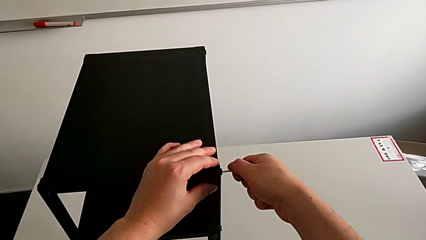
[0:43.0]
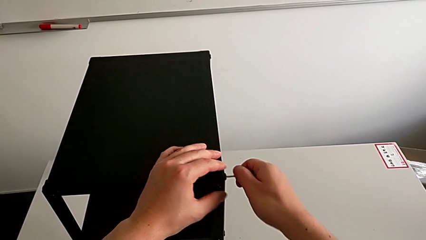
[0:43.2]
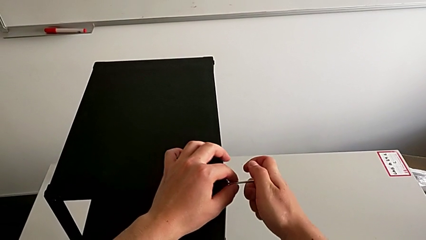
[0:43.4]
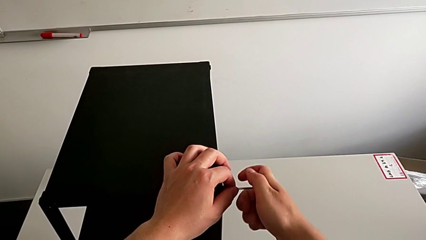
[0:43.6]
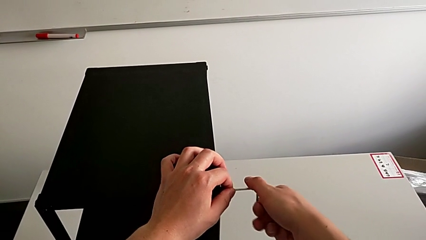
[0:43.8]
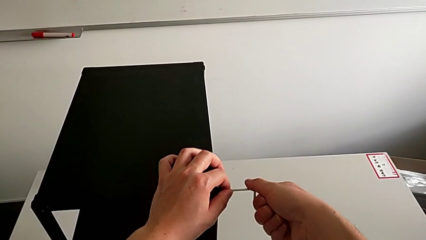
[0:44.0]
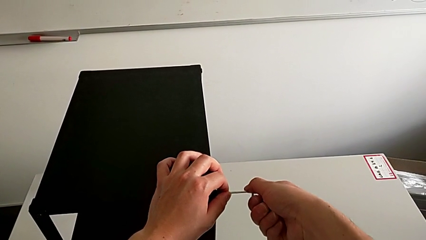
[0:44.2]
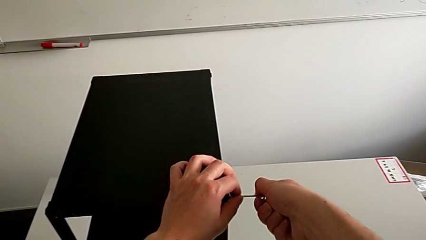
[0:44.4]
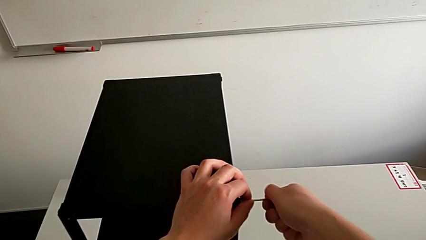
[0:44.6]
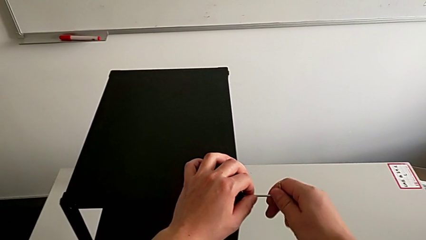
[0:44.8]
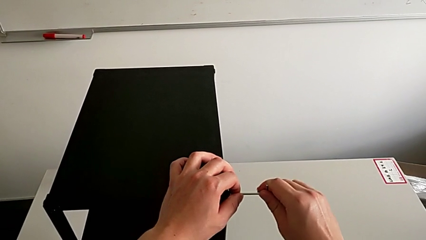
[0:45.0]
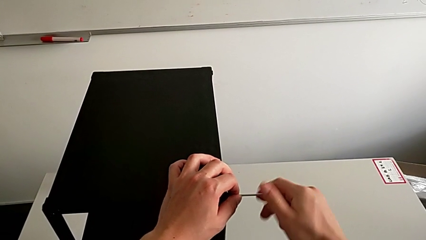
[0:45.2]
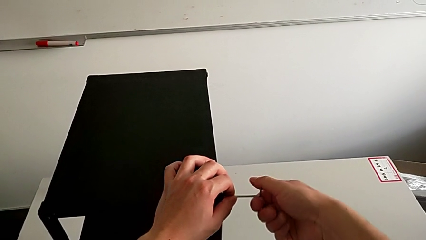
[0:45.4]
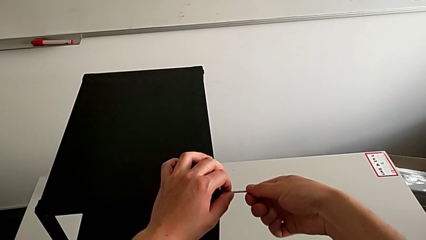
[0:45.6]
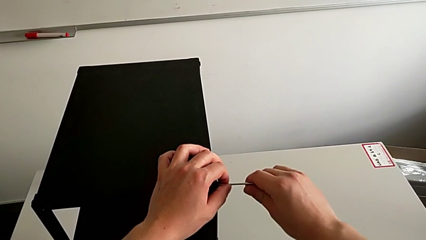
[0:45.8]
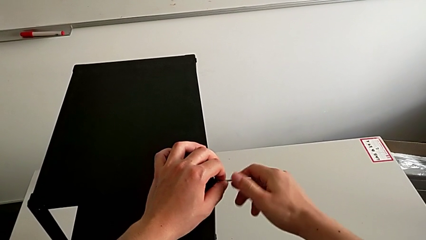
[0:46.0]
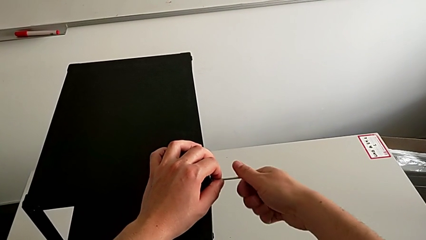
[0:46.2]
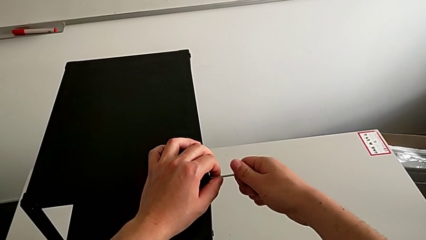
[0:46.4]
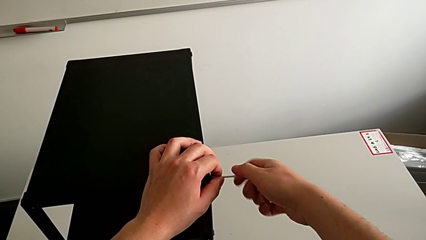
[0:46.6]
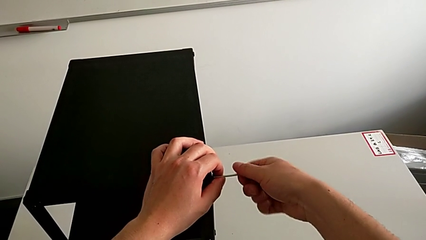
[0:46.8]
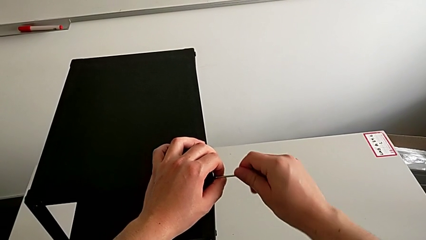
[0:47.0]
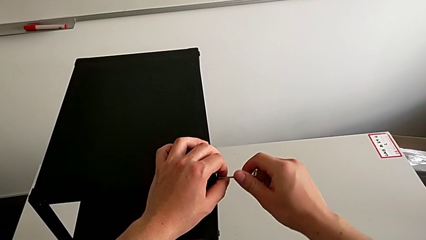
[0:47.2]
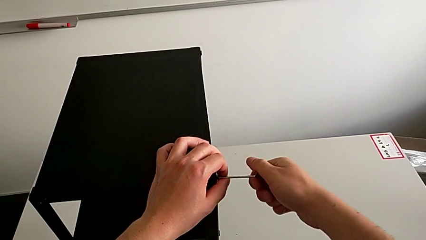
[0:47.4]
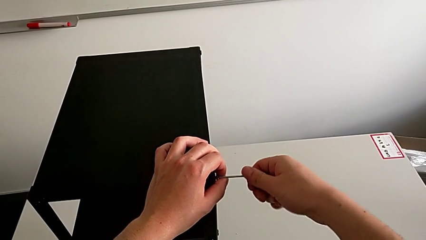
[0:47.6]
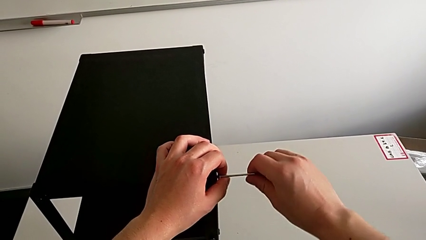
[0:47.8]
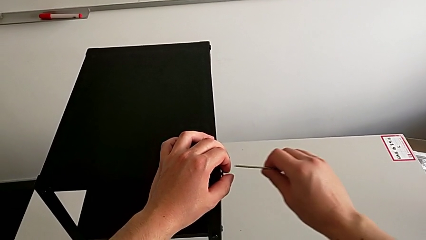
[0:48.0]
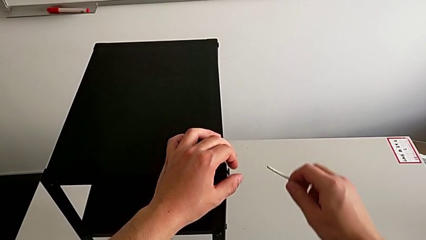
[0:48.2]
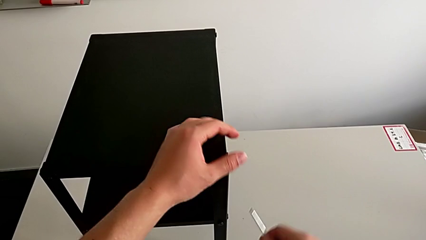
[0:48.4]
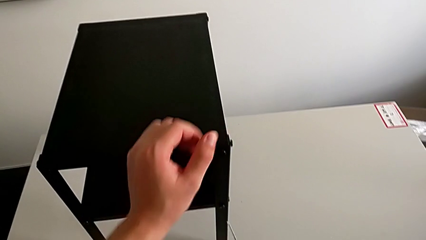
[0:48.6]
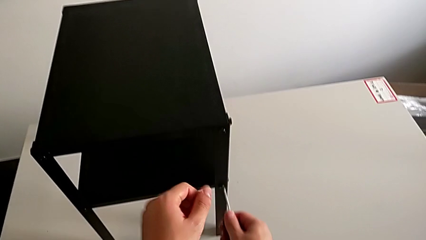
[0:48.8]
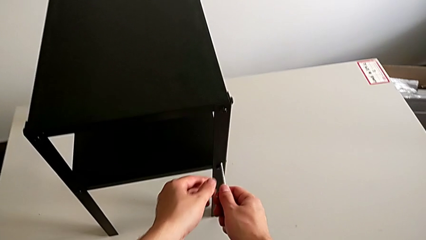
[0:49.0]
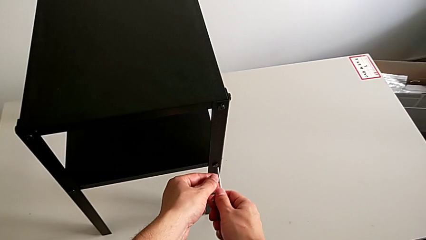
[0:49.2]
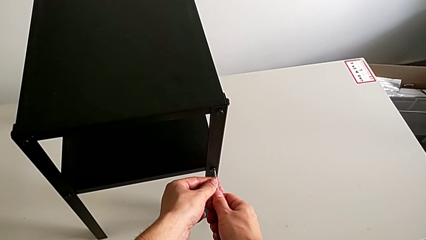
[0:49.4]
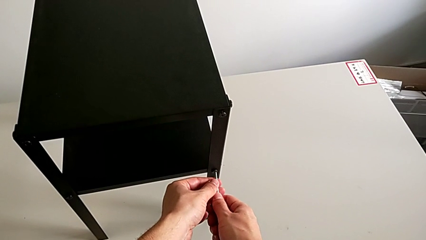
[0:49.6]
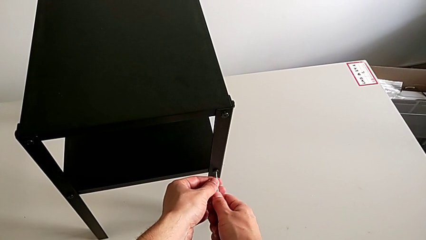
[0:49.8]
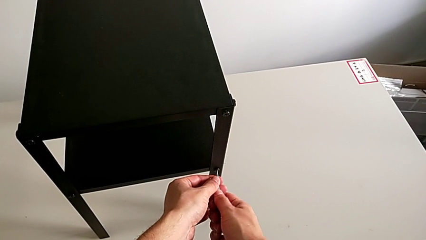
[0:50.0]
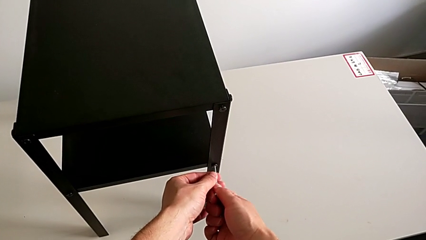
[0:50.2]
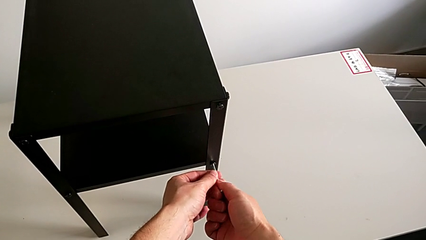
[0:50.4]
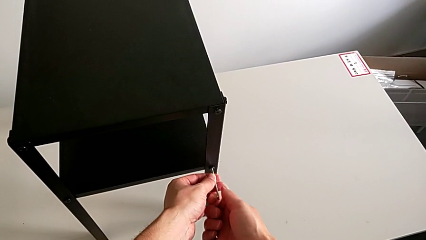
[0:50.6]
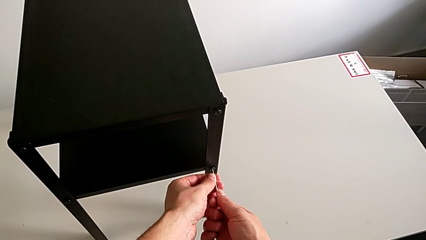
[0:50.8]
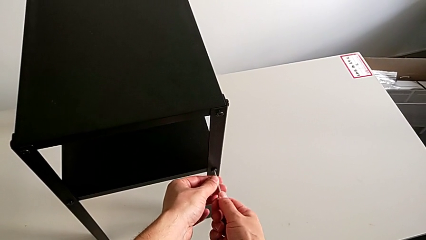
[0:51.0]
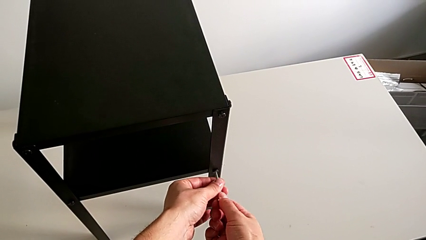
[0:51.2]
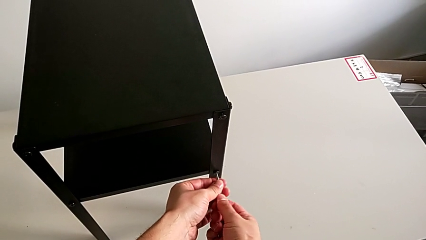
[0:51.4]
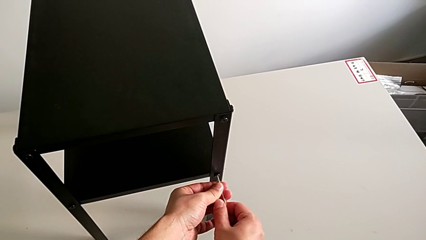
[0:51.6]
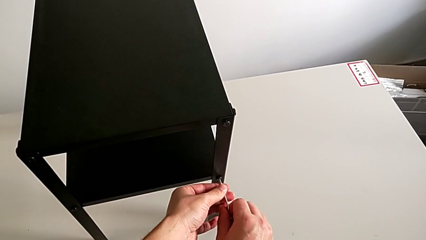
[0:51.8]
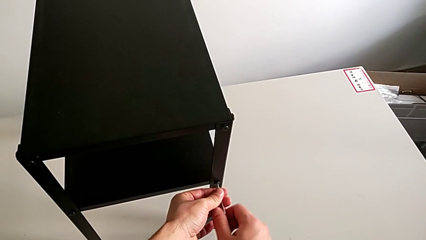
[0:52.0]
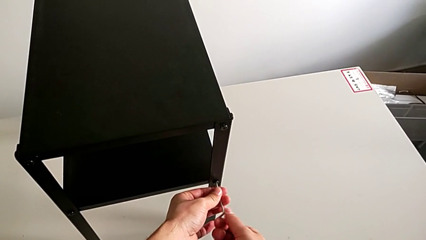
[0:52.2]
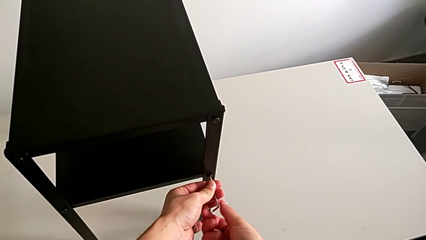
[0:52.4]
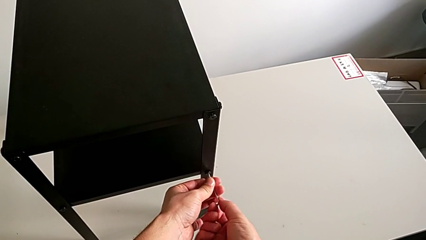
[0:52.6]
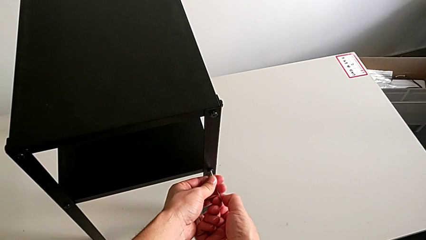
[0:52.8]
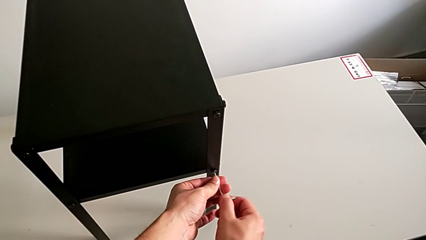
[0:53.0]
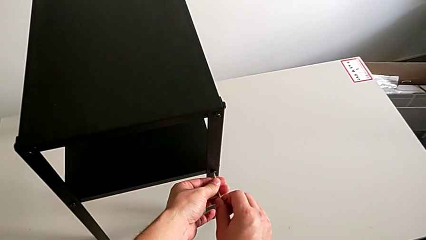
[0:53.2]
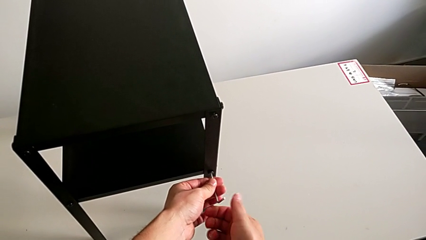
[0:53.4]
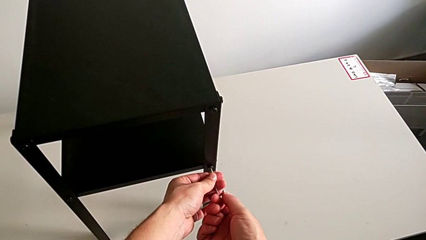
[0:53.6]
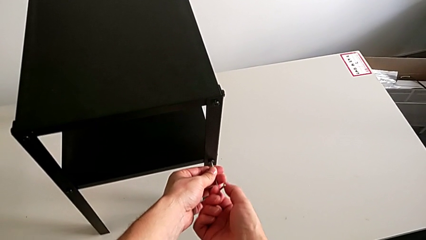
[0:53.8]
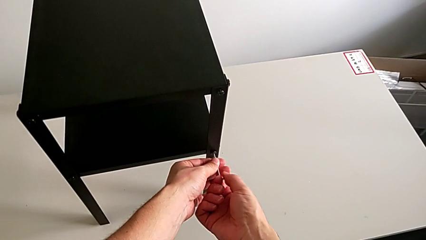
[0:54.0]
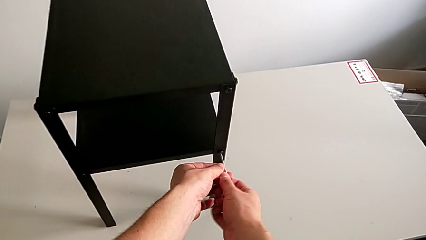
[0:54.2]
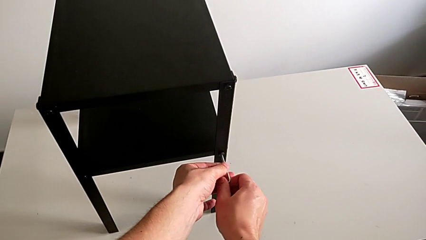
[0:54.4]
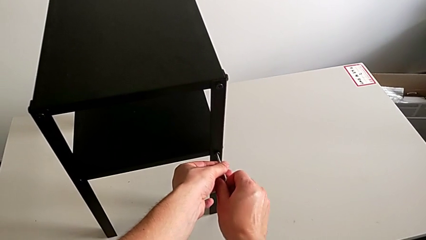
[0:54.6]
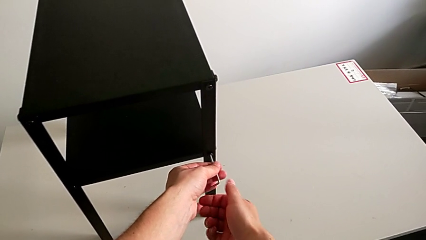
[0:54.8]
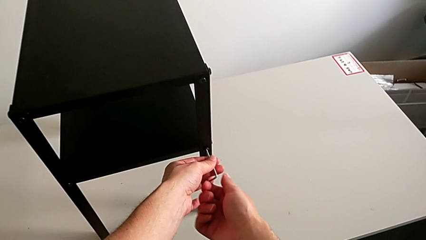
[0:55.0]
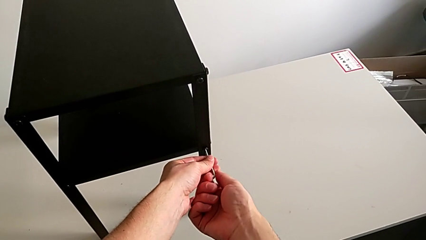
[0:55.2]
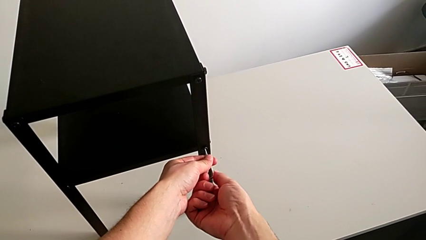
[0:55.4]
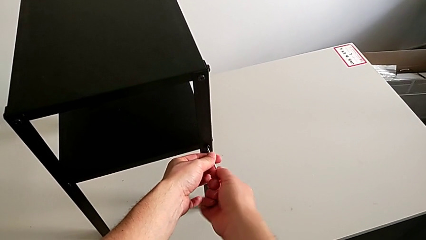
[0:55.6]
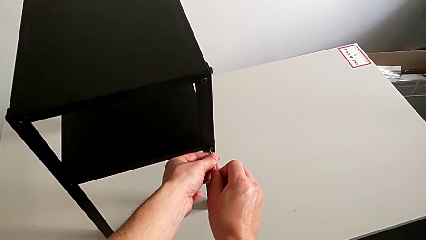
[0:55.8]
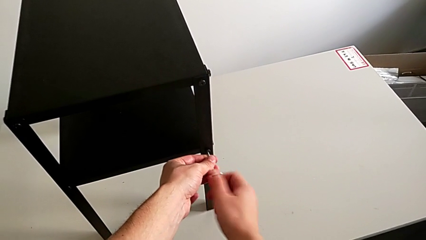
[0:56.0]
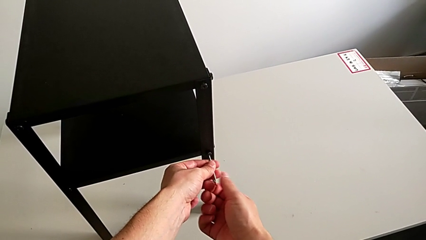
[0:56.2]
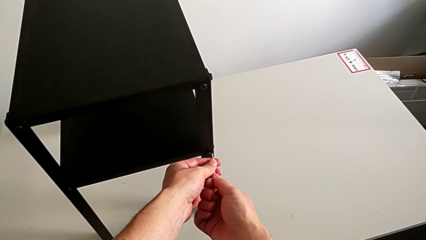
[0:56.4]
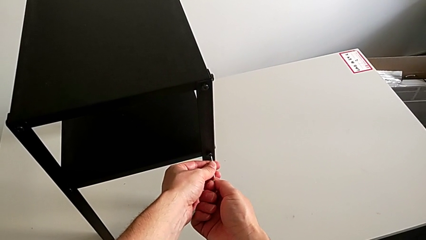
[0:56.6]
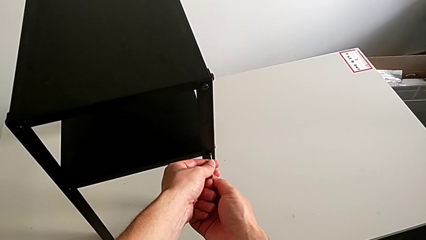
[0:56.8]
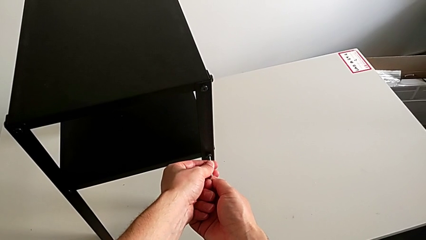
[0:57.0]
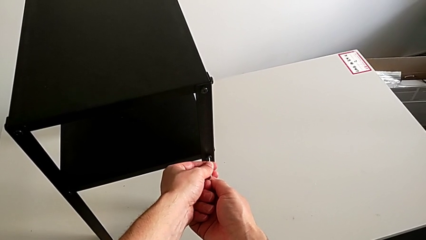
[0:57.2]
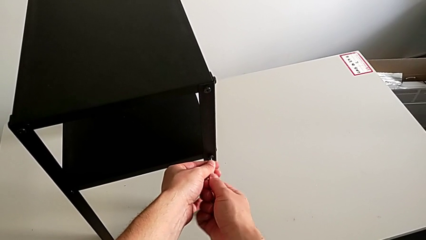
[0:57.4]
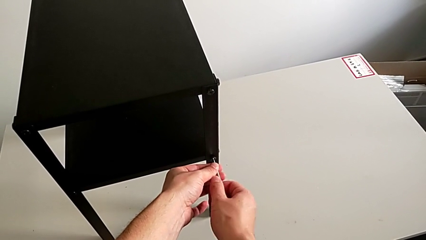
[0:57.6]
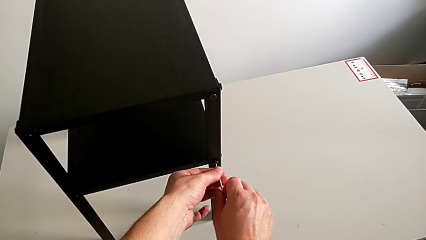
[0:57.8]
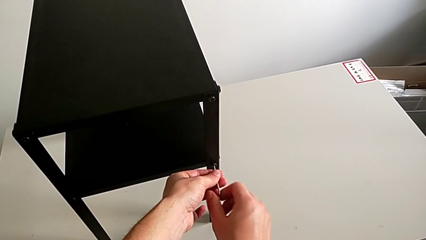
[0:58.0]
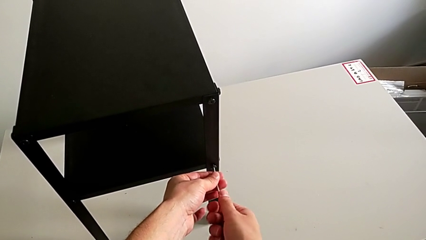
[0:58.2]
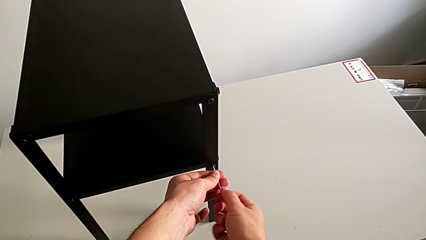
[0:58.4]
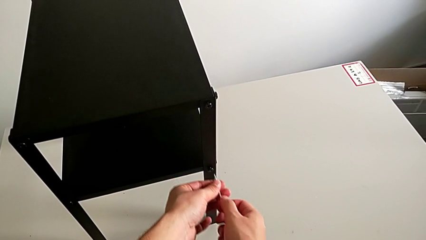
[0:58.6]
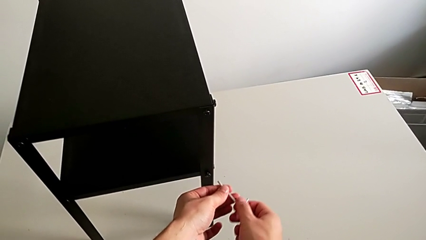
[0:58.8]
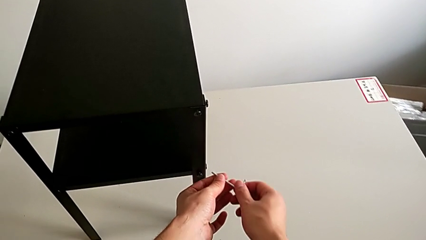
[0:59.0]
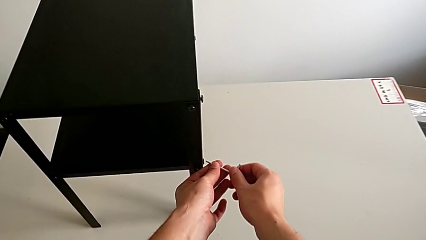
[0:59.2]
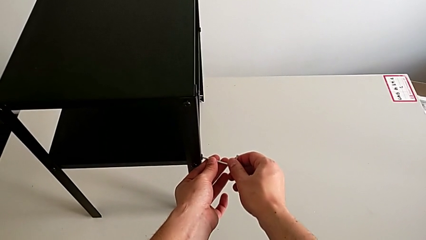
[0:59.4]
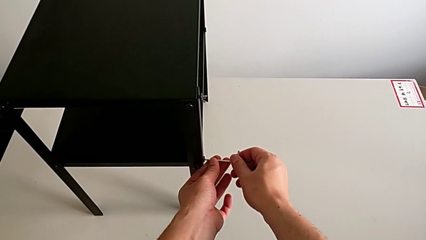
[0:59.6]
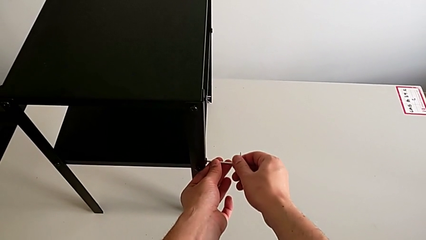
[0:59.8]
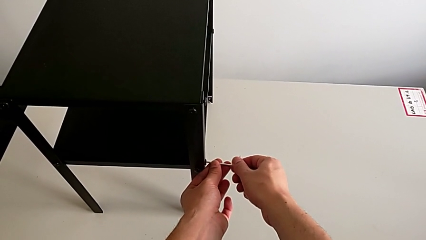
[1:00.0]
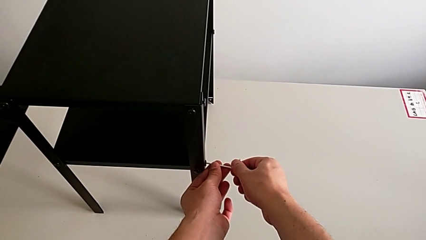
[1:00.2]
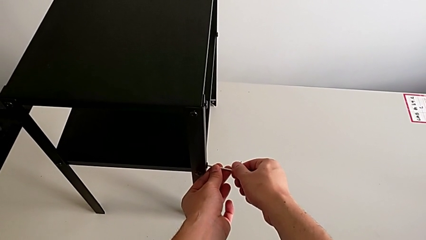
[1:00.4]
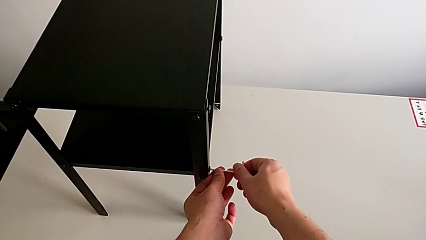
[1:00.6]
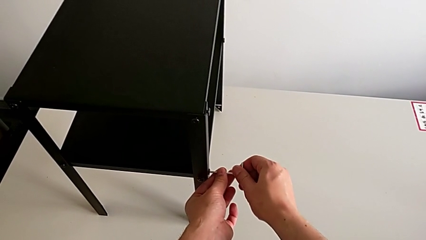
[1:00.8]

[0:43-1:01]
The camera wearer is loosening the hex socket head of the legs with an Allen wrench. They unscrew the hex socket head, withdraw the Allen wrench, approach the hex socket head, insert the Allen wrench, unscrew the hex socket head, withdraw the Allen wrench and insert it.
